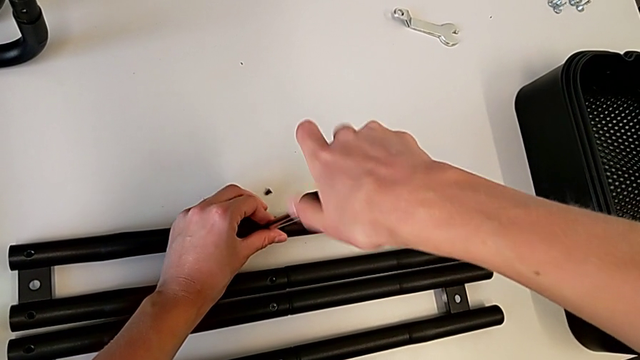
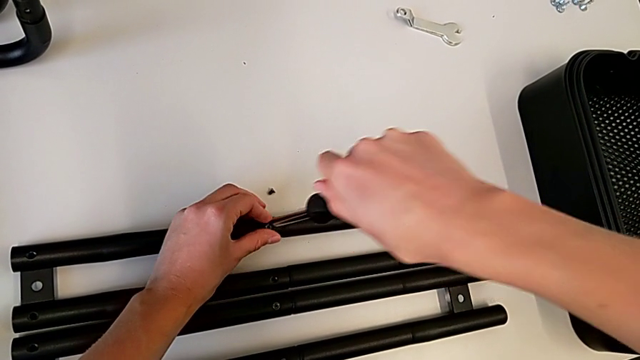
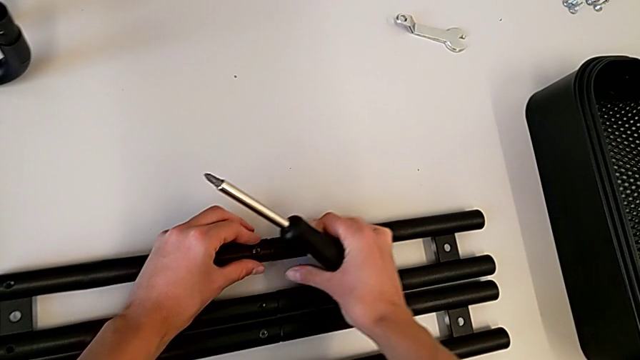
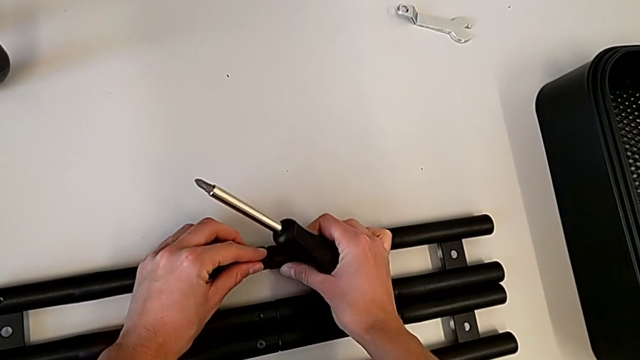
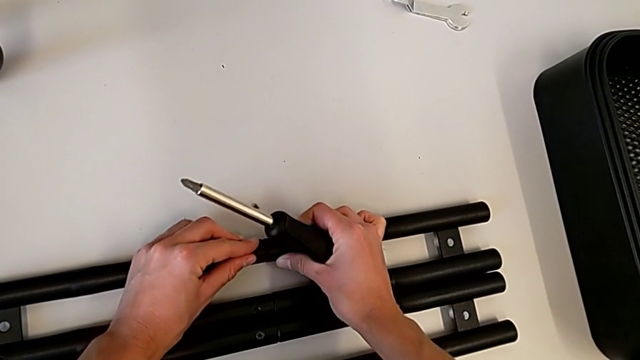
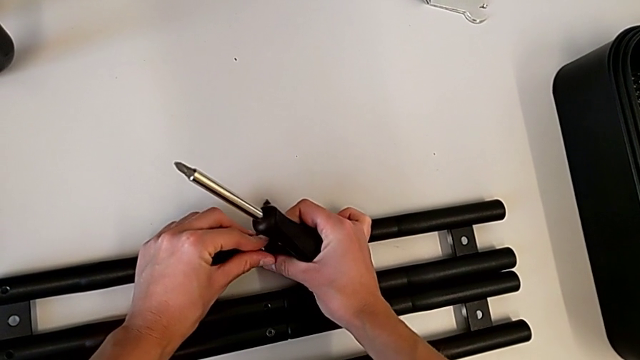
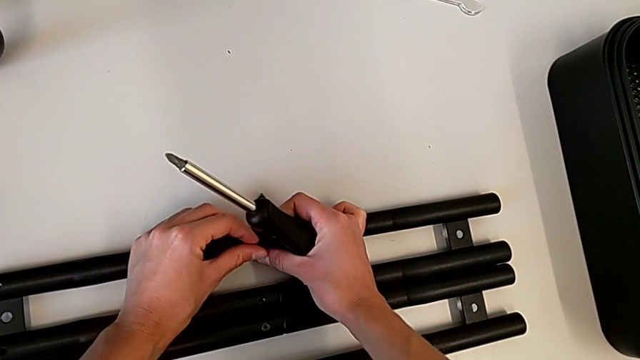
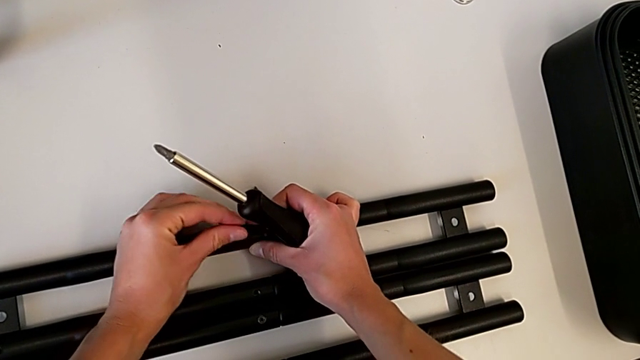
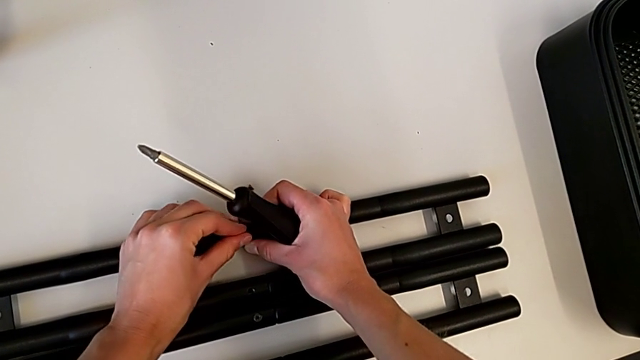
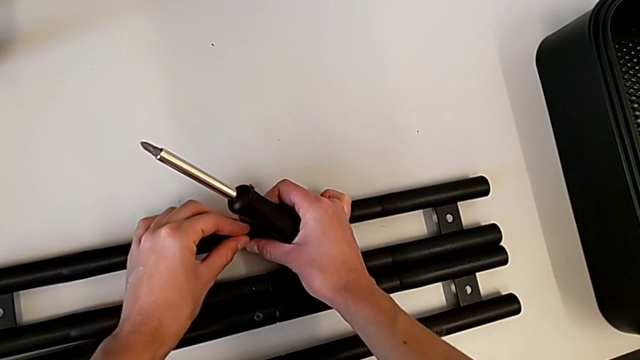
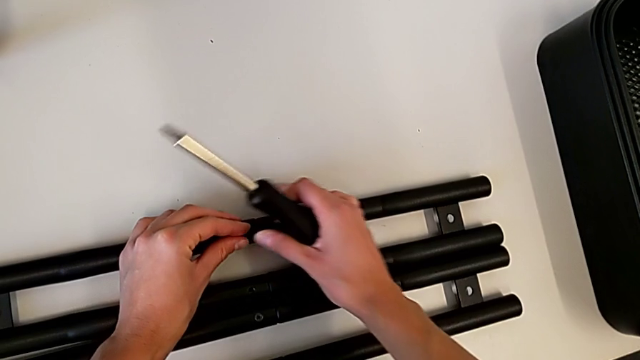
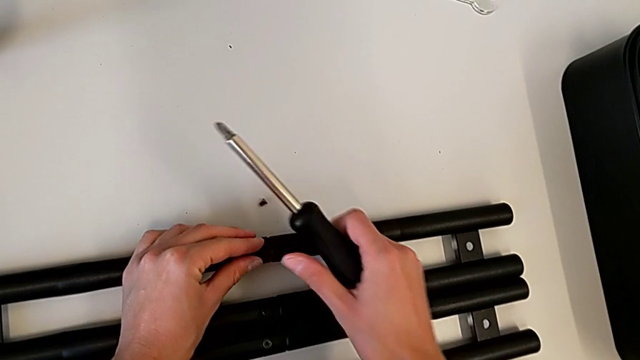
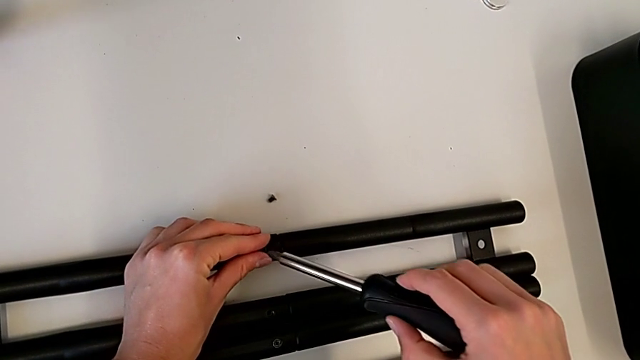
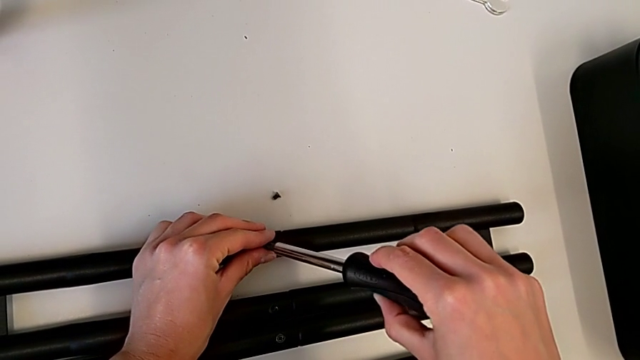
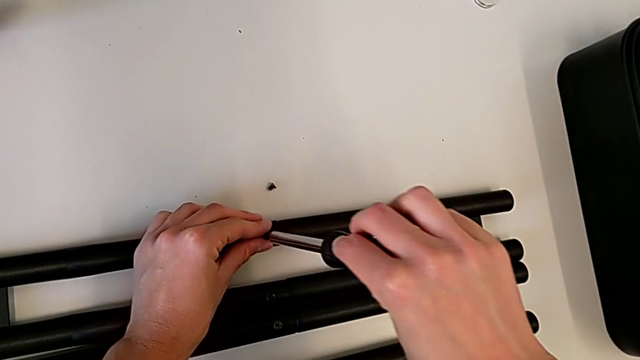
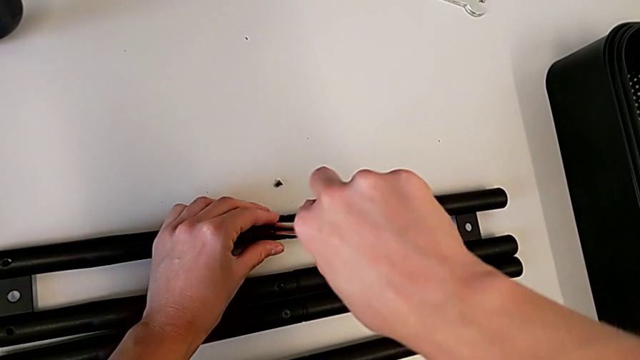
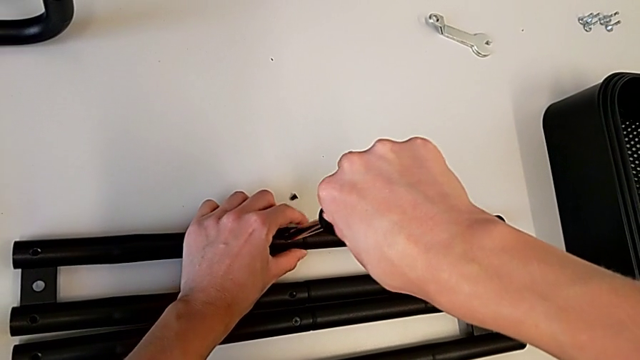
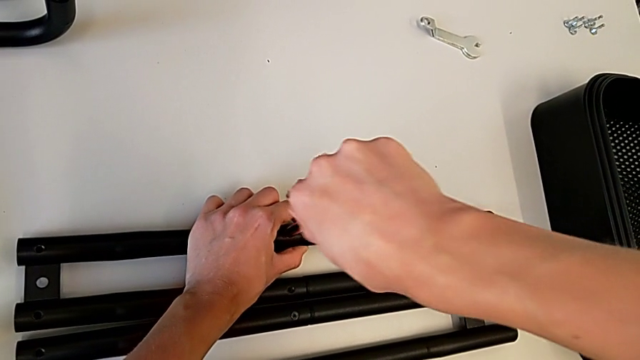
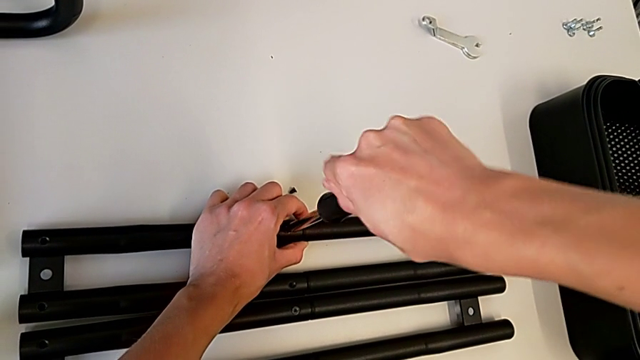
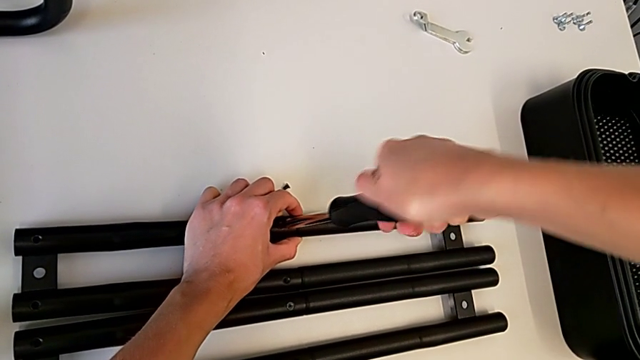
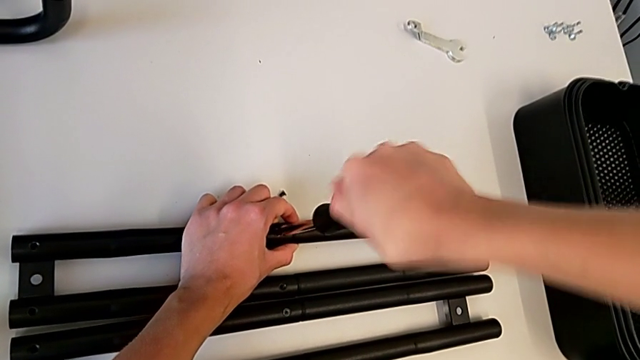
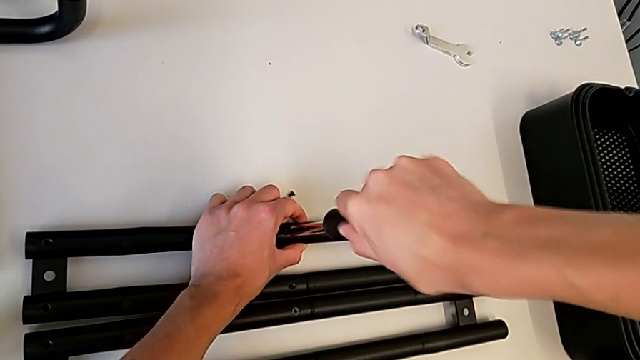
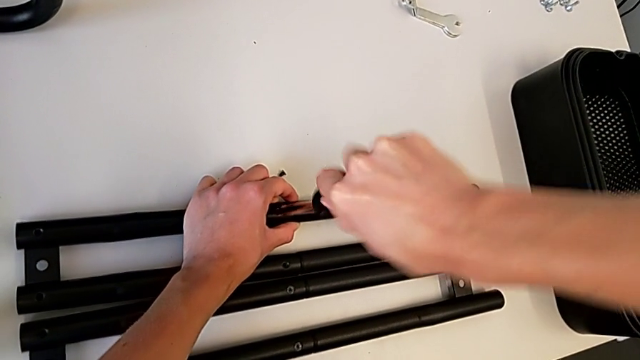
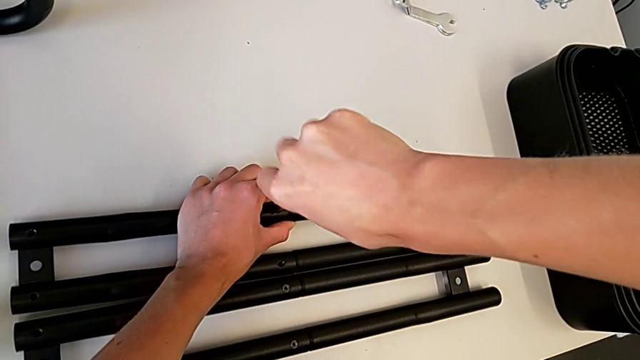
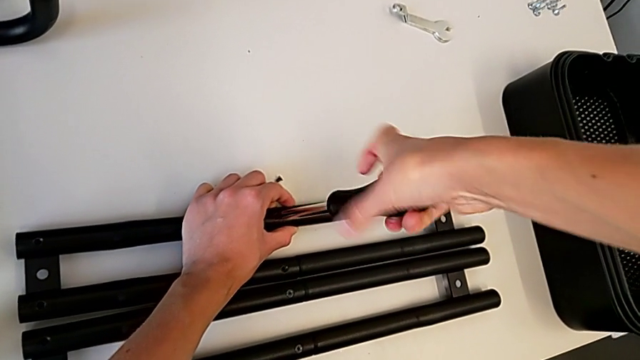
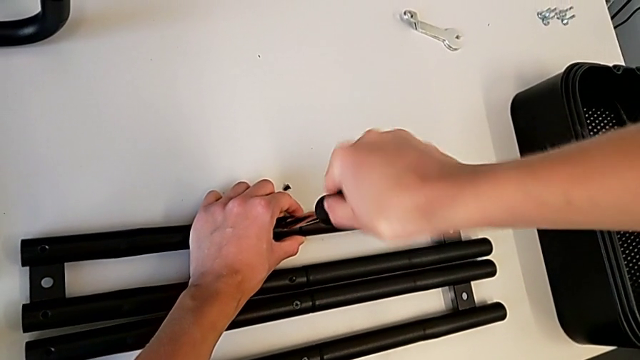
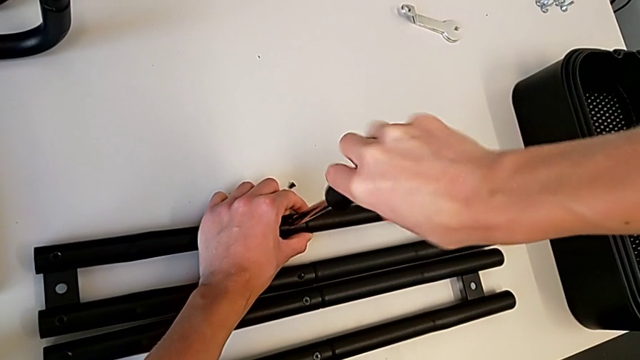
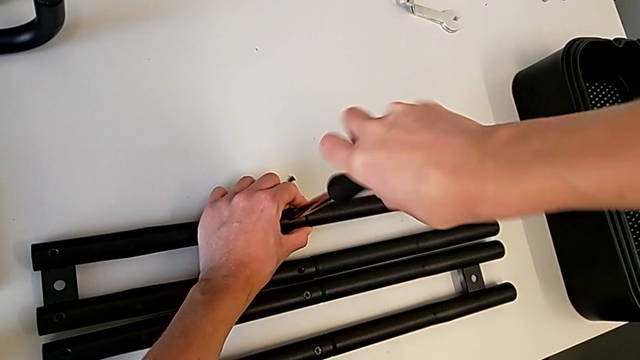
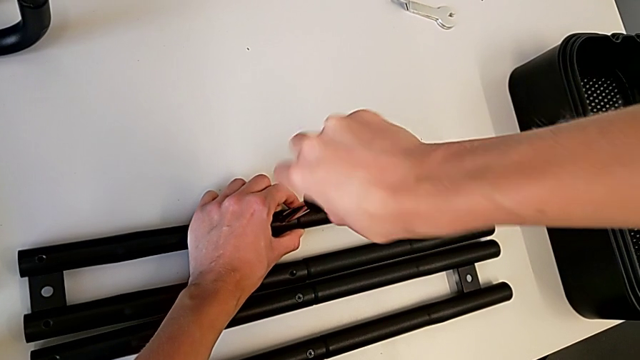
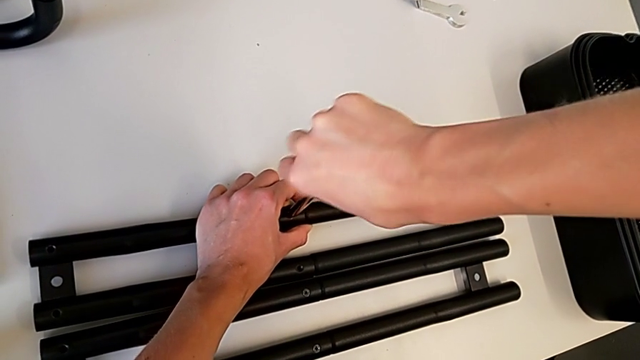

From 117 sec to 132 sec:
The camera wearer is screwing a screw onto a bar leg. They keep screwing the screw.

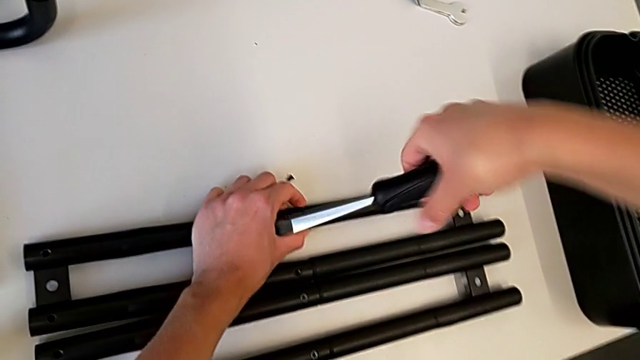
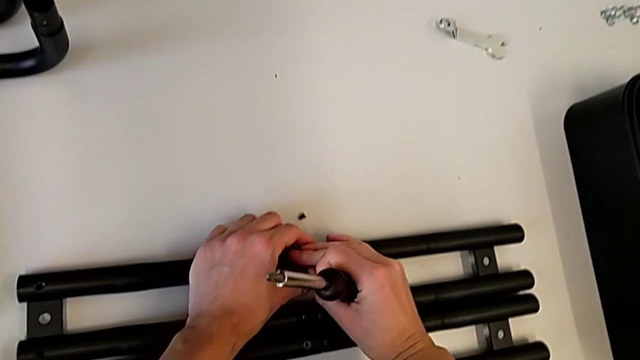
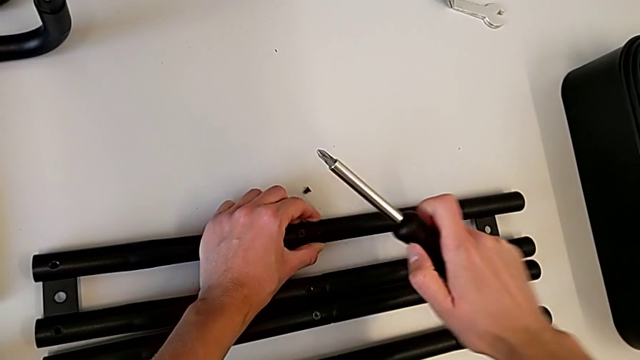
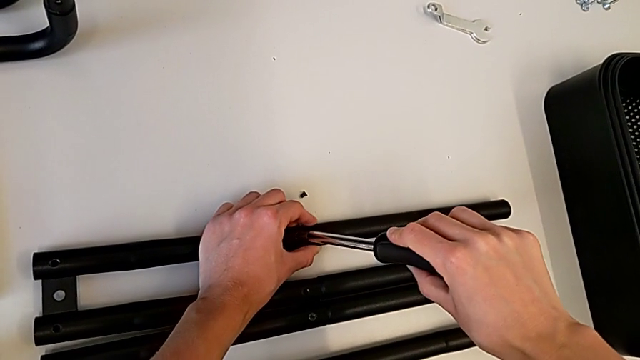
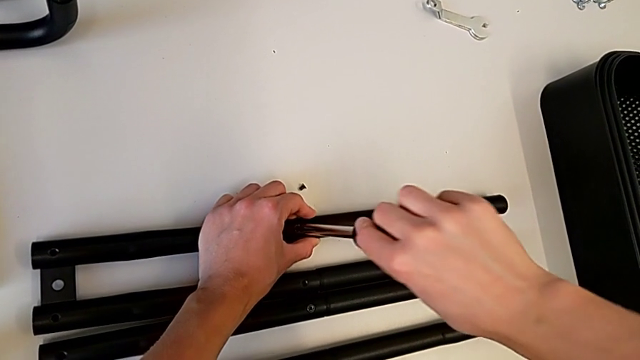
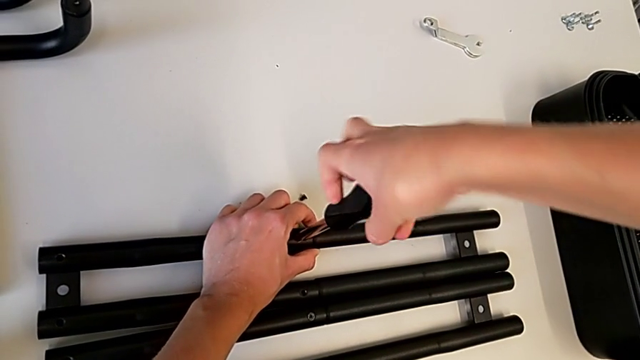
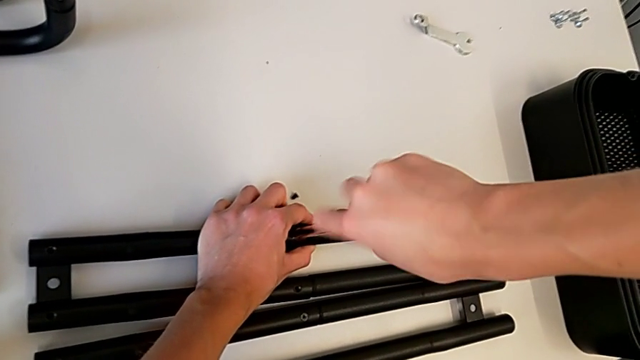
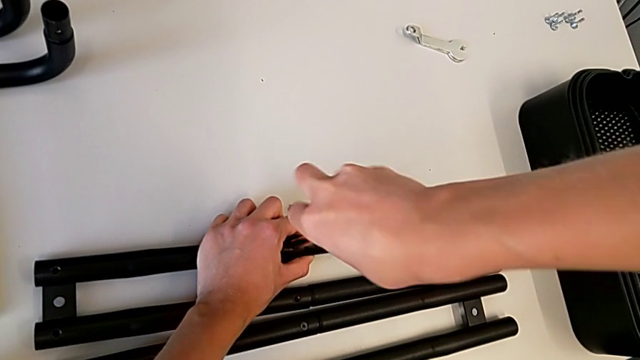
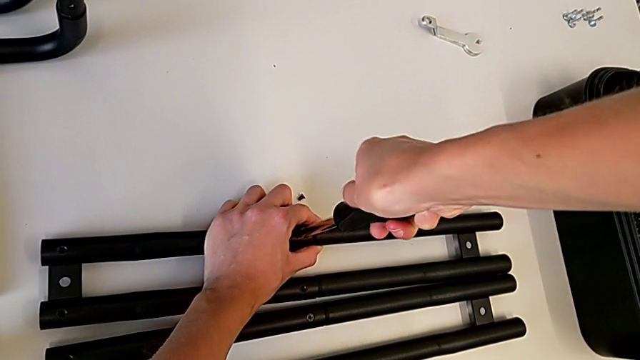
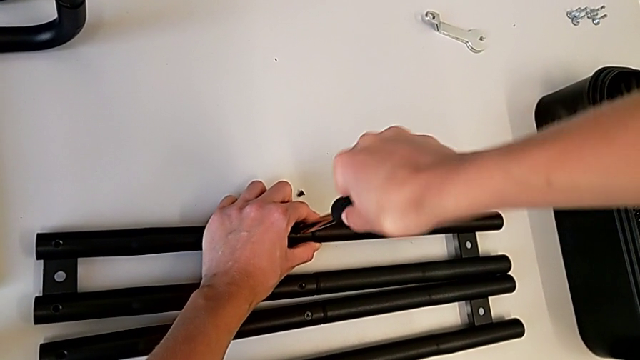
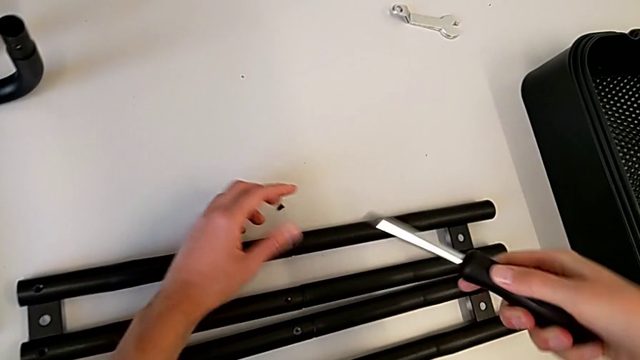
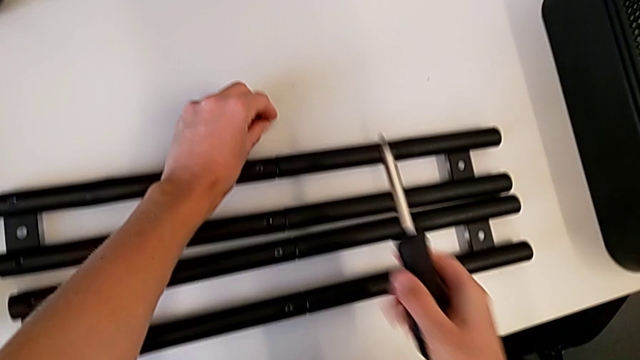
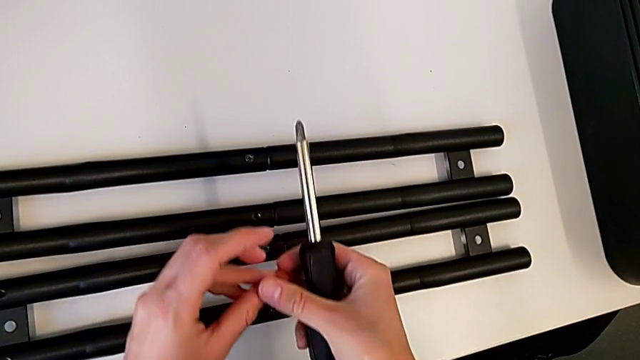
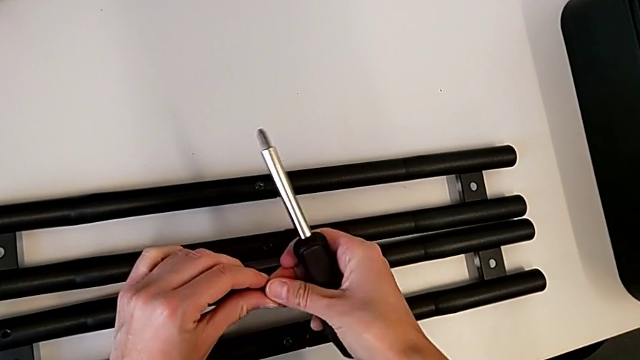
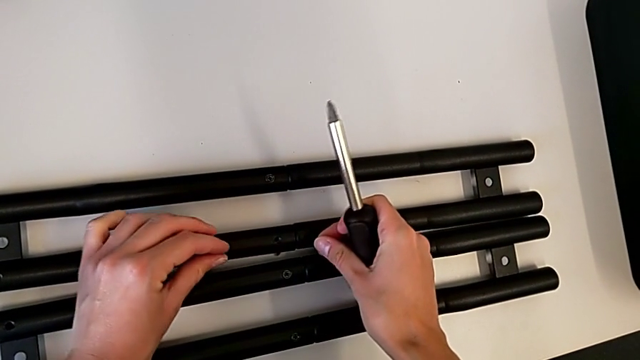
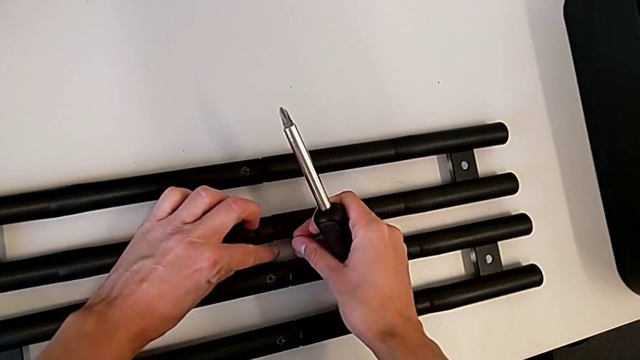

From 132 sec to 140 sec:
The camera wearer is screwing a screw onto a bar leg. They keep screwing the screw, withdraw the screwdriver and grab the screw.
